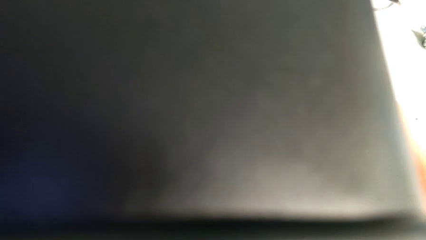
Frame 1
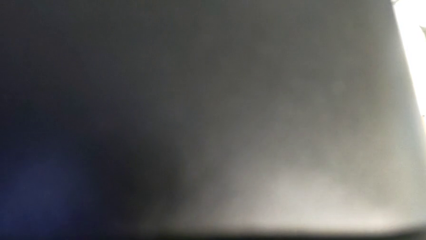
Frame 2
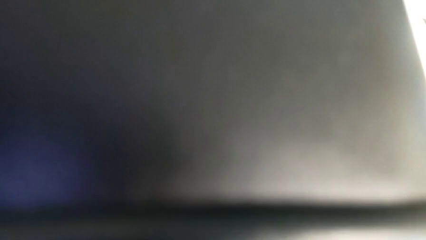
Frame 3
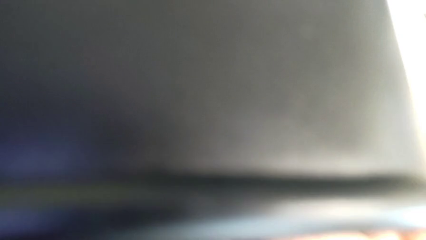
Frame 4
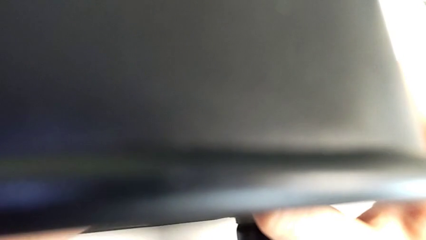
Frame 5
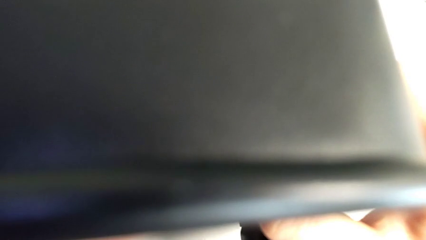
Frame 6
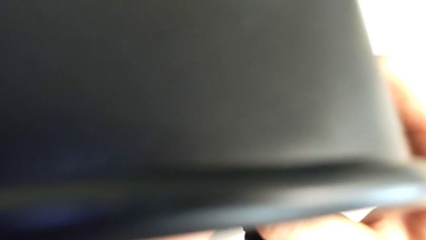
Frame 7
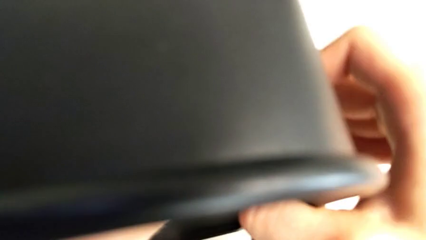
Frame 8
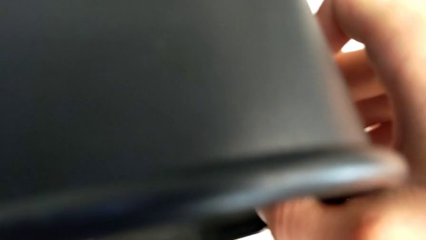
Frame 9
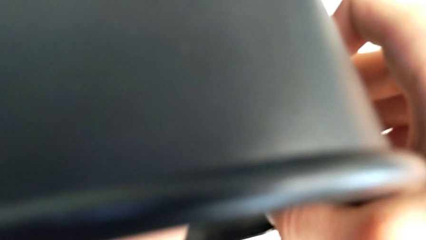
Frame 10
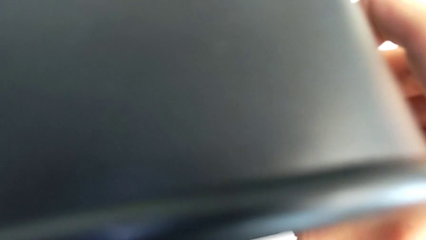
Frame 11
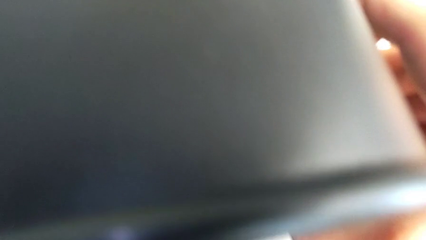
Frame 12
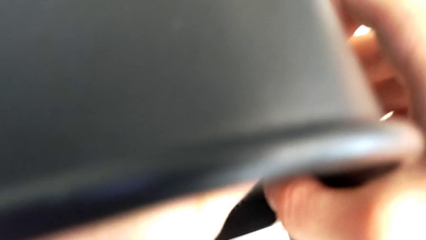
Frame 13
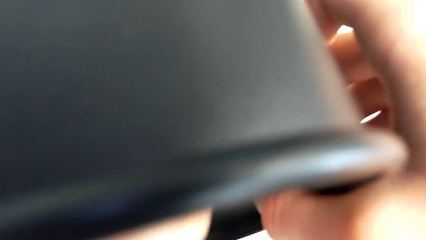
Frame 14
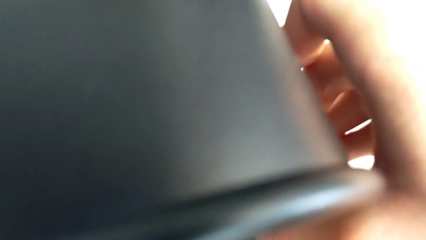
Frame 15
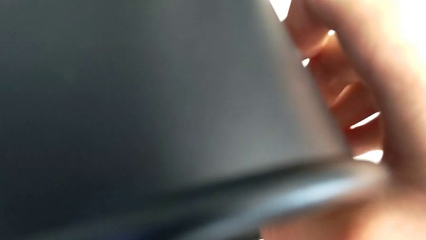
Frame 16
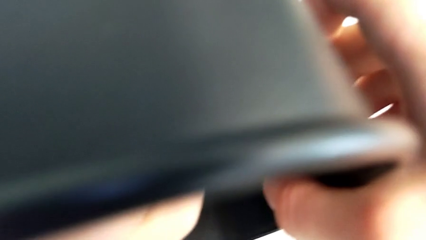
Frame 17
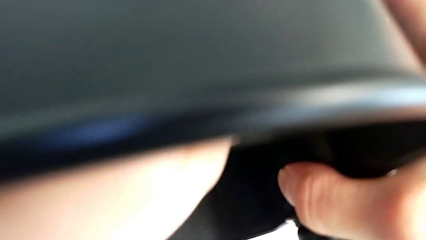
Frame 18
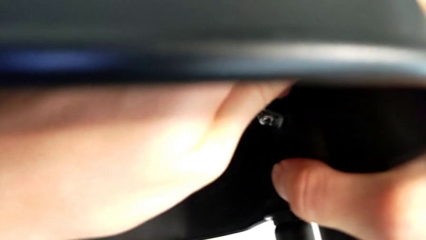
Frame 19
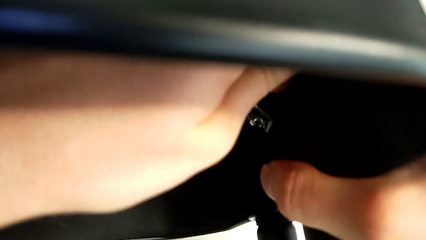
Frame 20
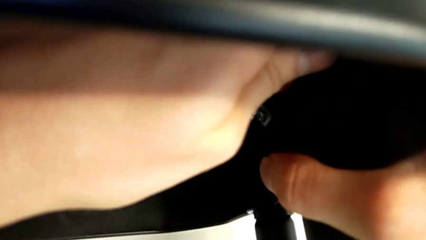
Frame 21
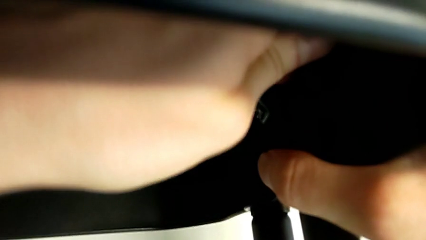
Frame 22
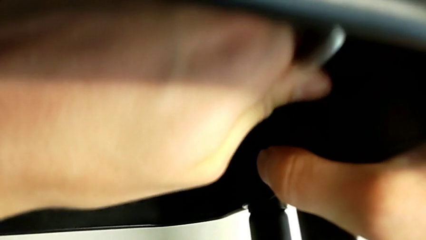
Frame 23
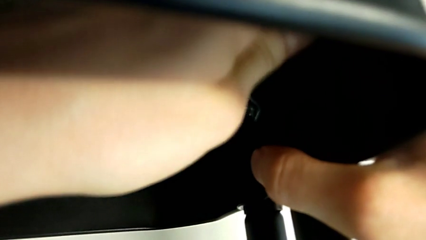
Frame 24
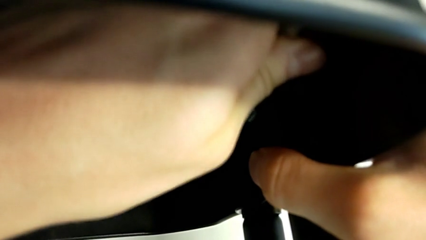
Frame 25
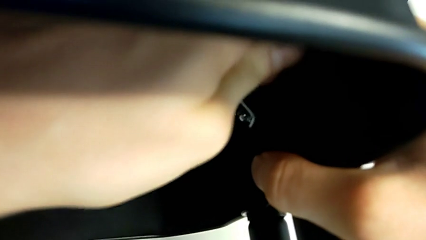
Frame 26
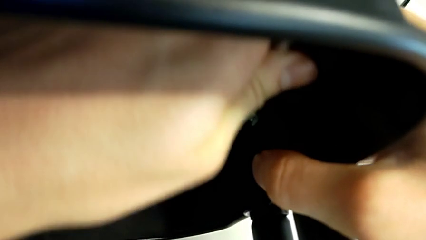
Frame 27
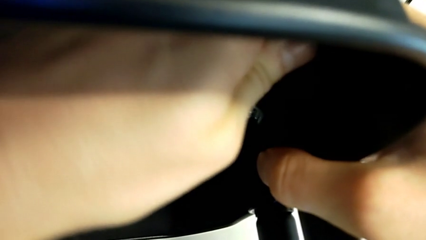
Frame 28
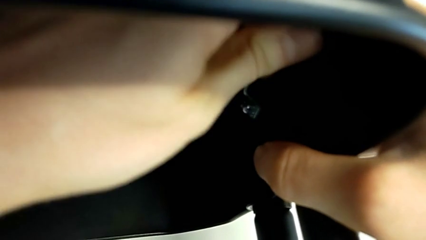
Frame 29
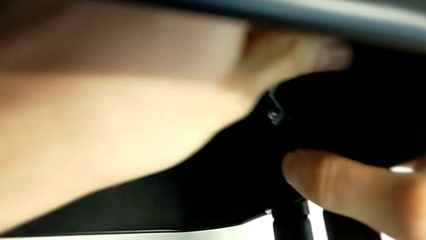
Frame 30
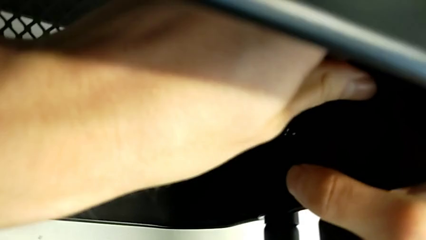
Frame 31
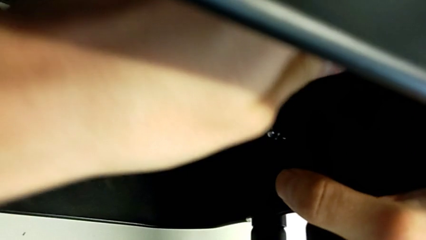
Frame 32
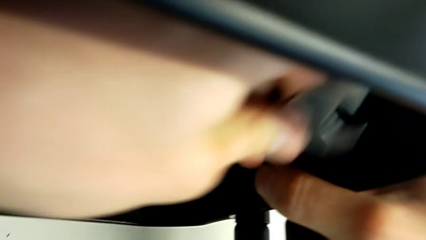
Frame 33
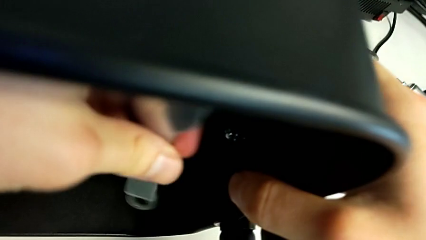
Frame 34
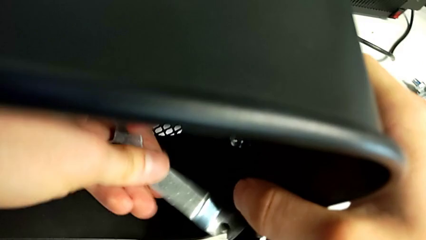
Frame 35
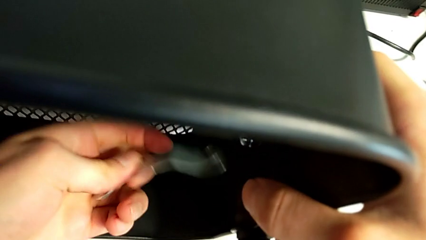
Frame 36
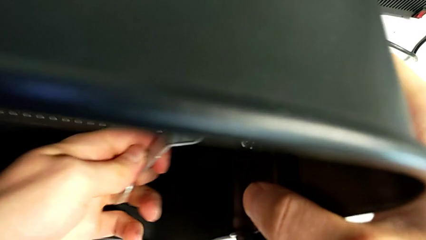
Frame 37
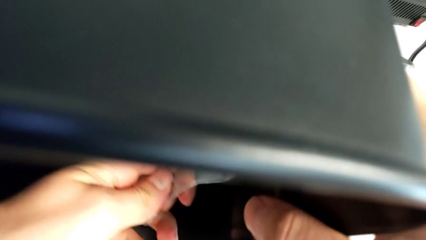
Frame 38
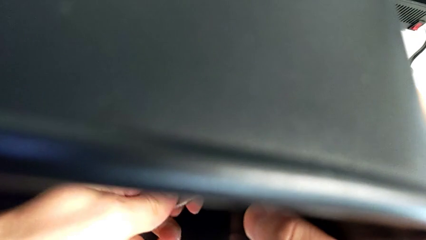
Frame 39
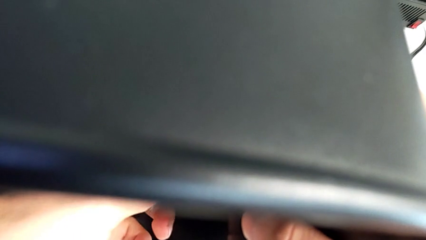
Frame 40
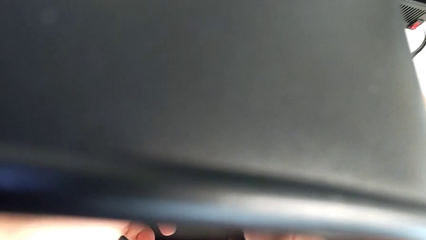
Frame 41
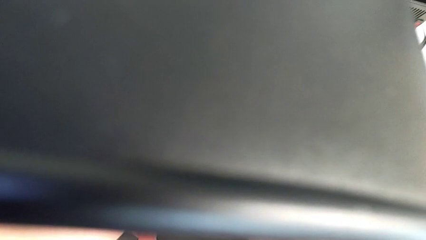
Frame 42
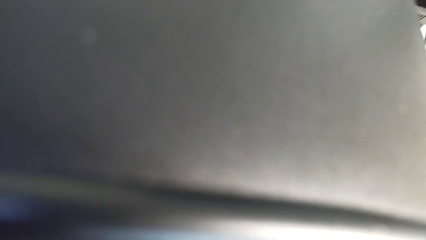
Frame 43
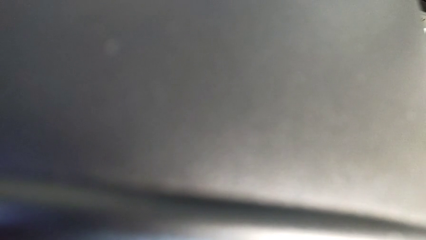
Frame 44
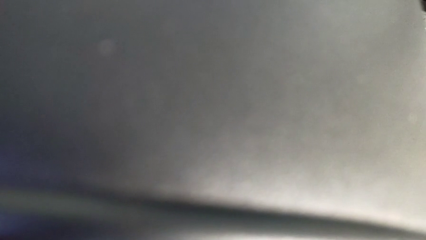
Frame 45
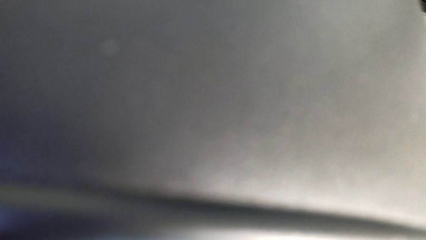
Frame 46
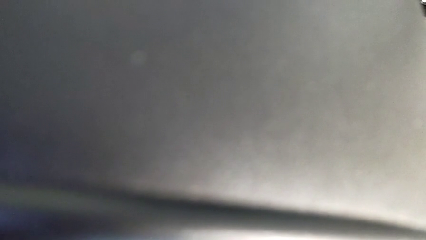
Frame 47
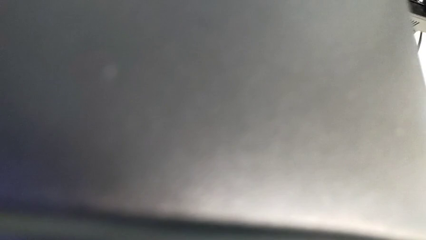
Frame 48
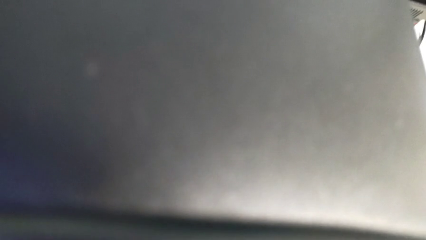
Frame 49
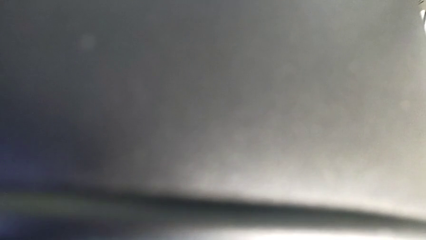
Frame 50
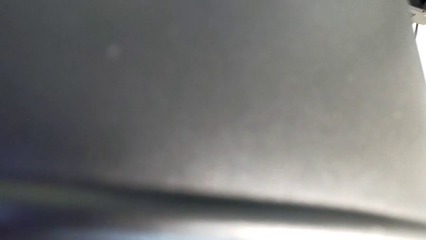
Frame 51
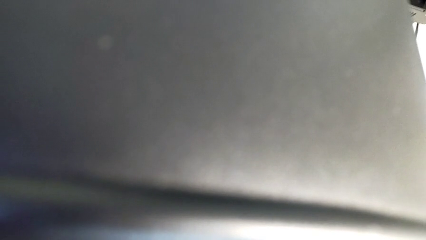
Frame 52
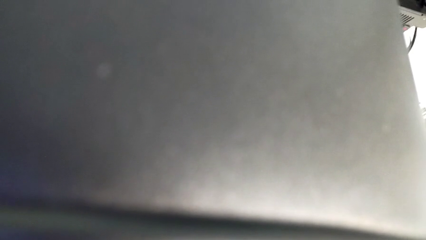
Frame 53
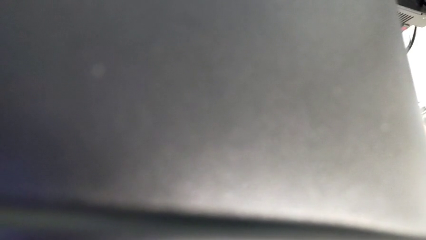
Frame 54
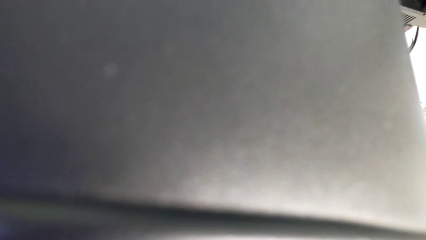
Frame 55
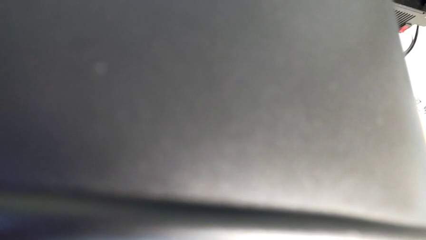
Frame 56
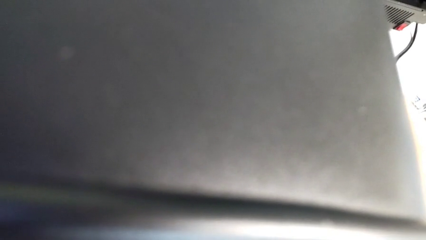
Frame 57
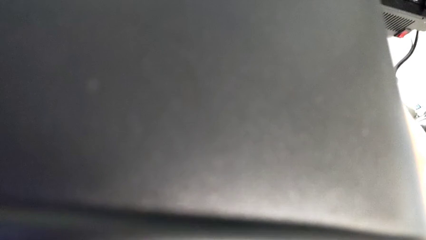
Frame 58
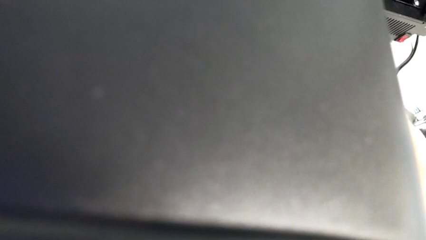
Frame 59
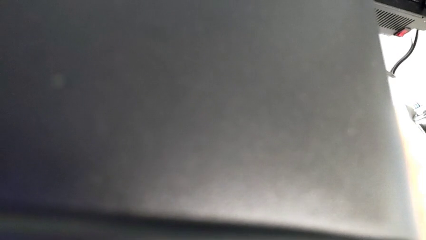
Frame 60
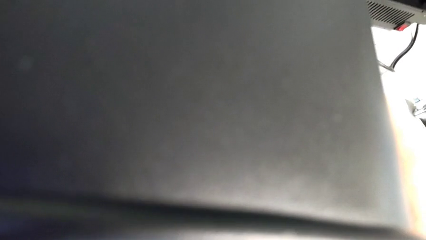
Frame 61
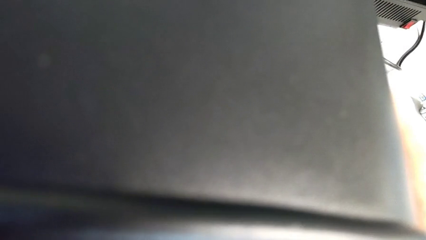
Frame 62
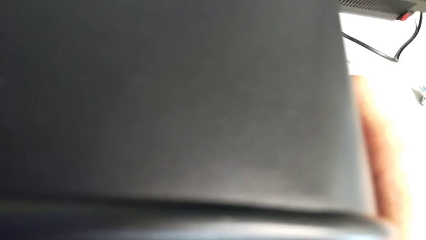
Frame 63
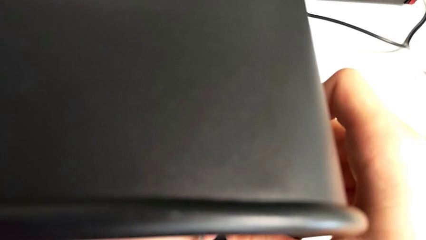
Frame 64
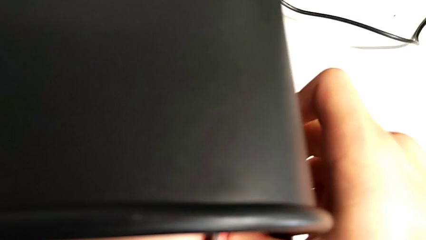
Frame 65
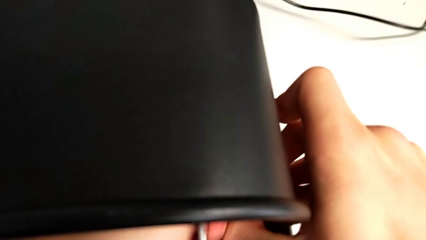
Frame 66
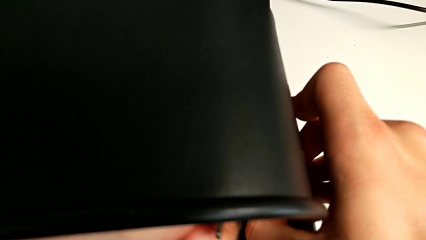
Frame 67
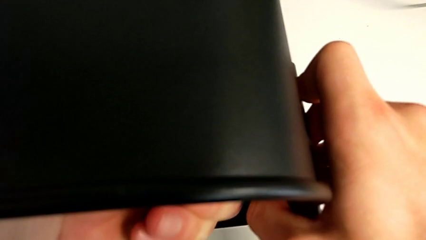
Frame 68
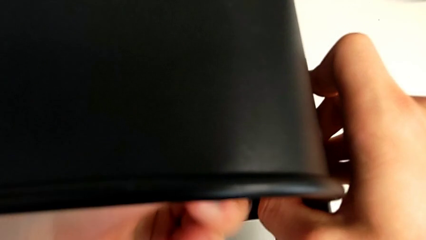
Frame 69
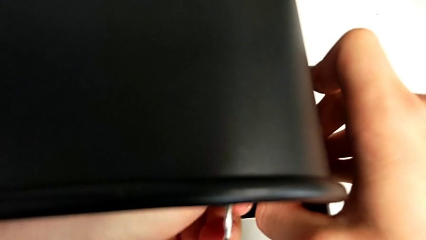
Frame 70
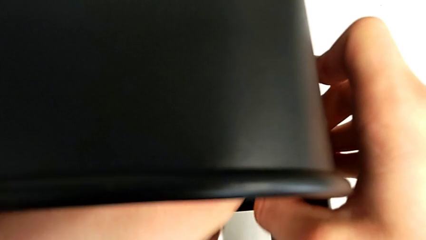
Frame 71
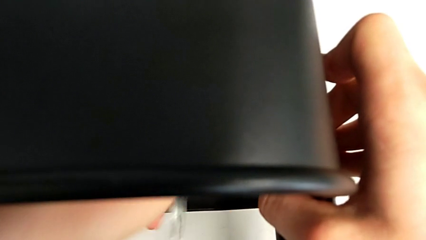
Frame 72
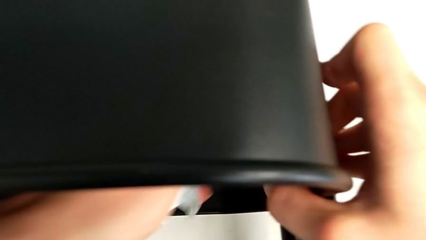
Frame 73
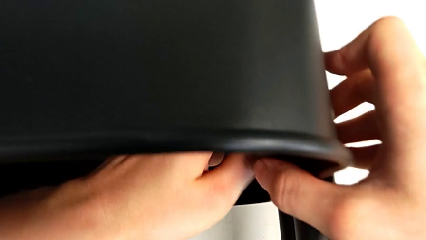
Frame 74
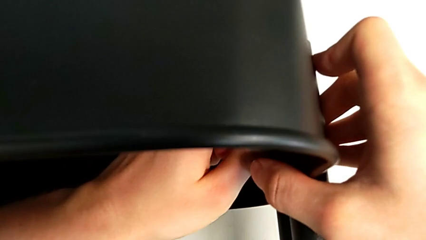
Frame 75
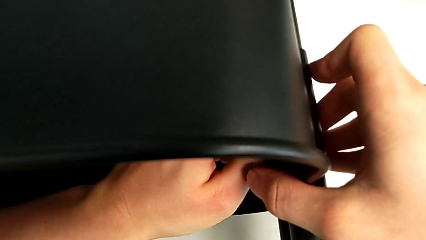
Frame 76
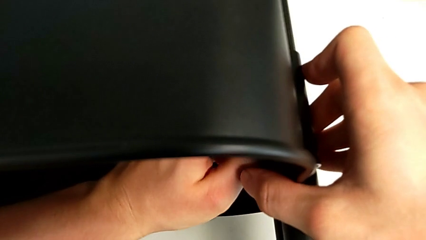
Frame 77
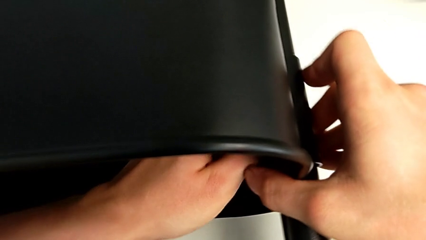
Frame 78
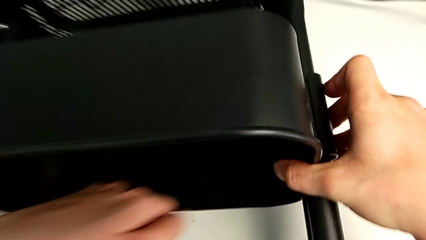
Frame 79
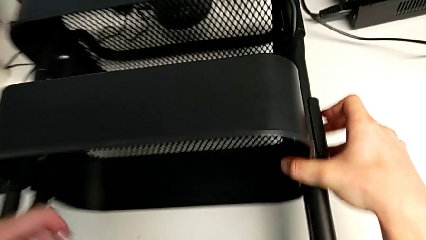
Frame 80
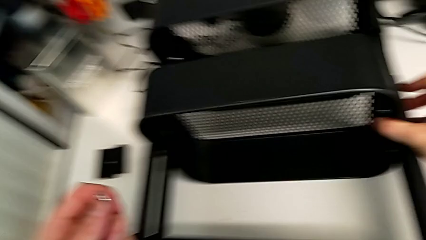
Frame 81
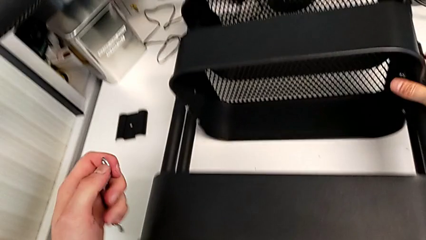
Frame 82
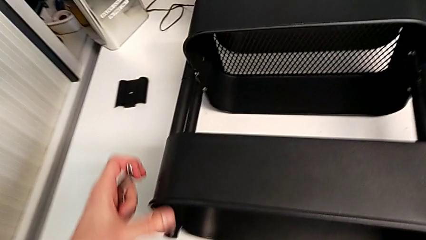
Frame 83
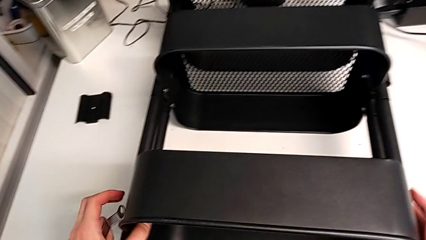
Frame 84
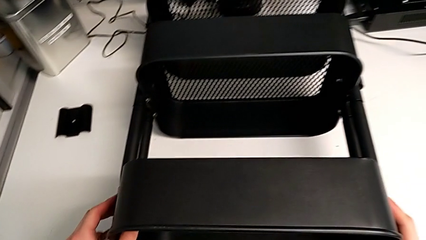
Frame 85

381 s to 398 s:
The camera wearer is attempting to unscrew the second screw from the middle tray. They keep unscrewing the screw.
